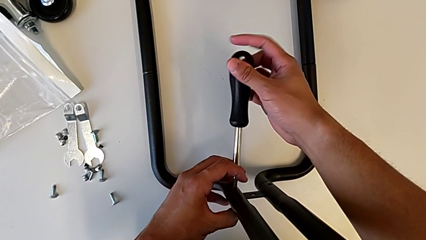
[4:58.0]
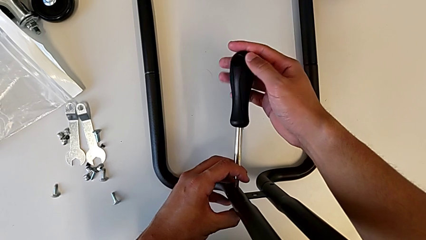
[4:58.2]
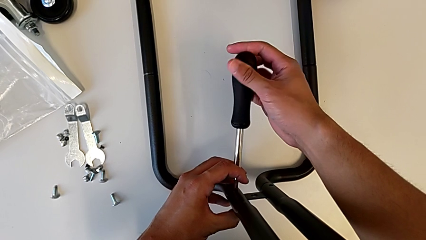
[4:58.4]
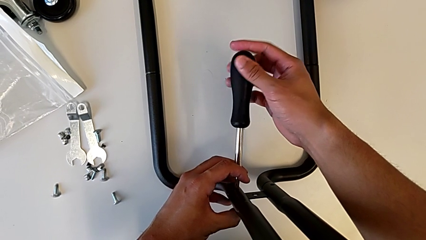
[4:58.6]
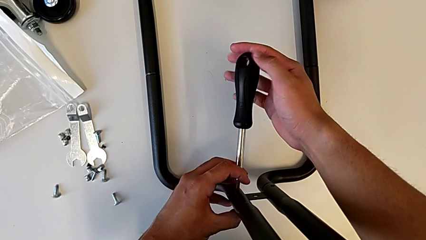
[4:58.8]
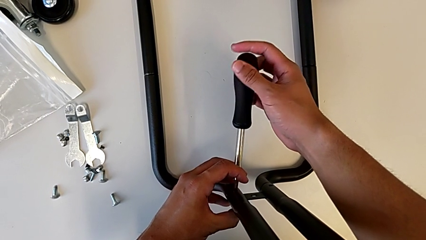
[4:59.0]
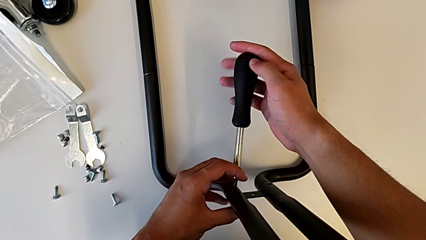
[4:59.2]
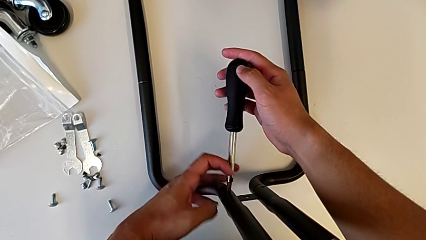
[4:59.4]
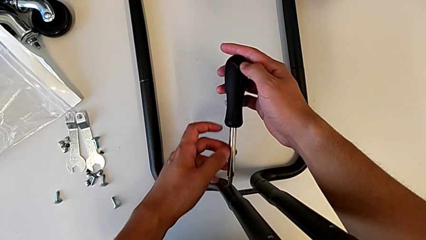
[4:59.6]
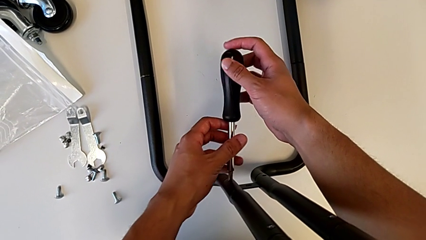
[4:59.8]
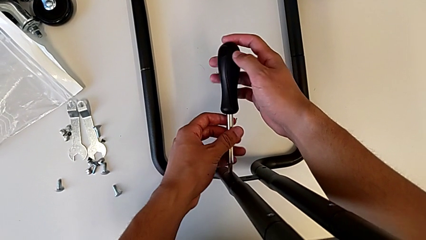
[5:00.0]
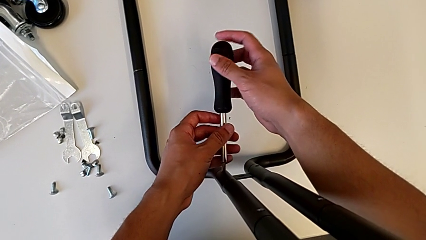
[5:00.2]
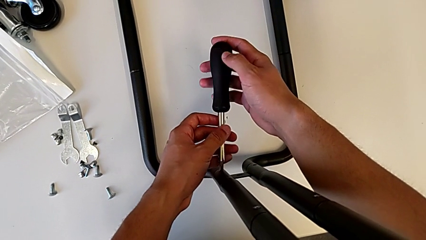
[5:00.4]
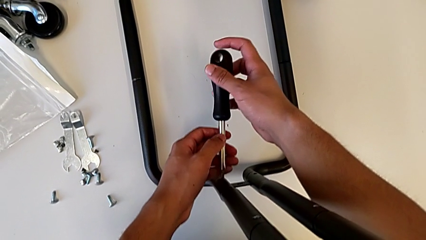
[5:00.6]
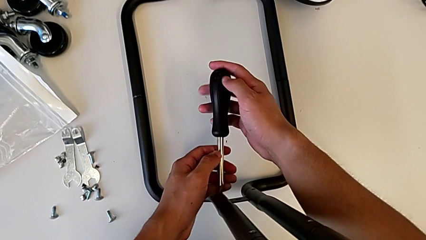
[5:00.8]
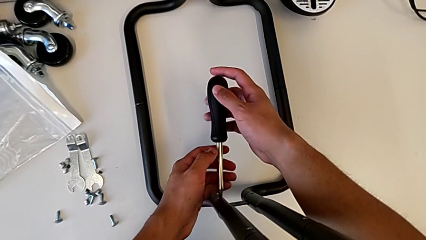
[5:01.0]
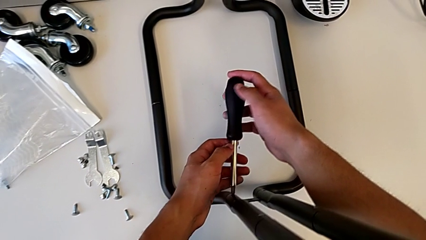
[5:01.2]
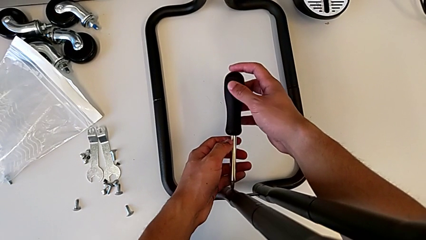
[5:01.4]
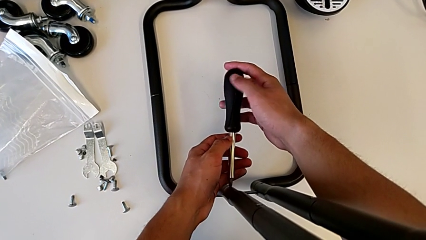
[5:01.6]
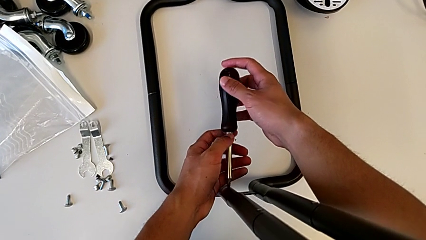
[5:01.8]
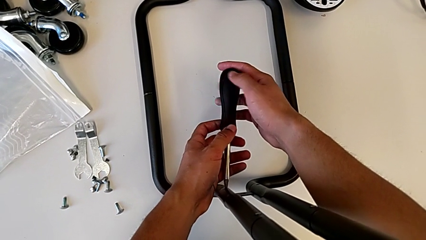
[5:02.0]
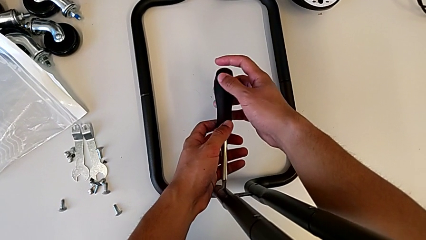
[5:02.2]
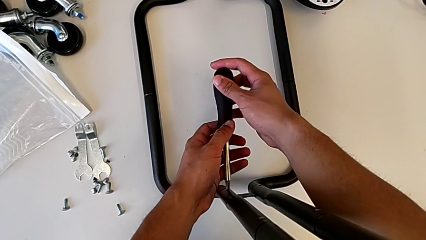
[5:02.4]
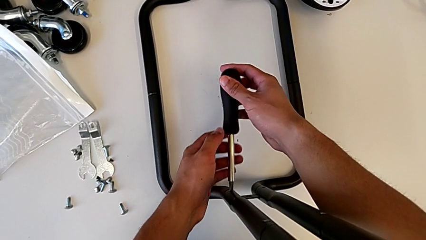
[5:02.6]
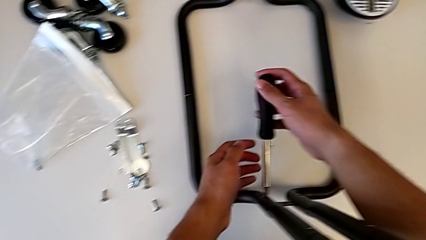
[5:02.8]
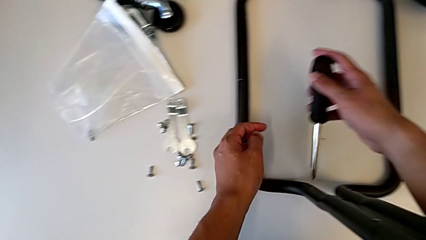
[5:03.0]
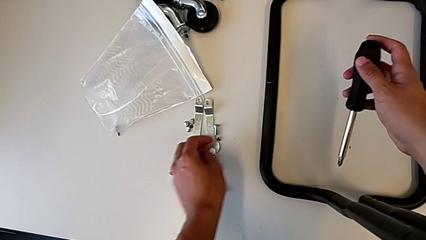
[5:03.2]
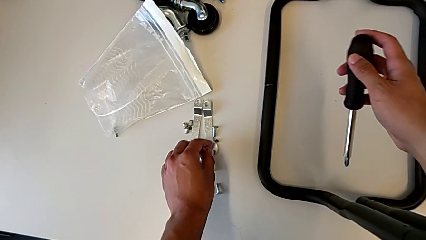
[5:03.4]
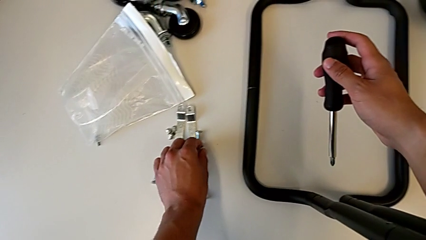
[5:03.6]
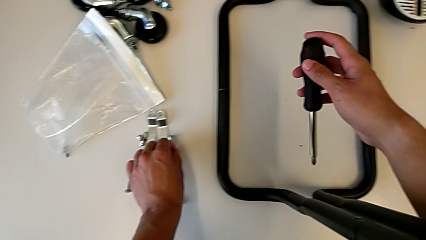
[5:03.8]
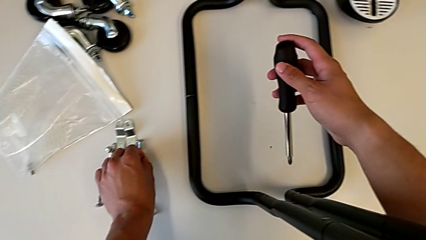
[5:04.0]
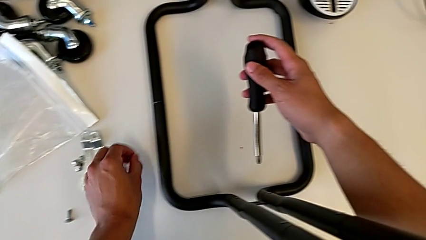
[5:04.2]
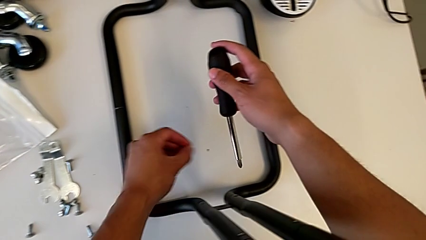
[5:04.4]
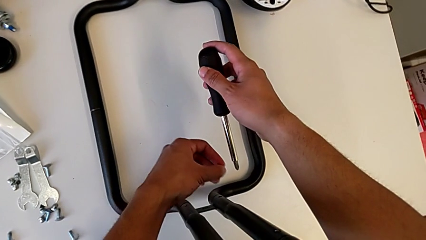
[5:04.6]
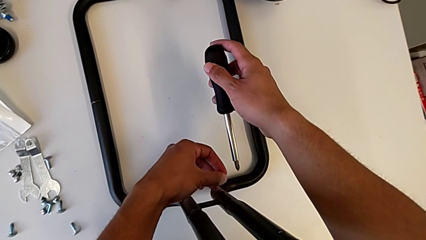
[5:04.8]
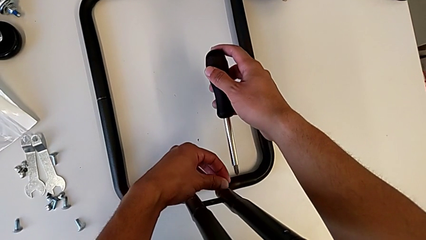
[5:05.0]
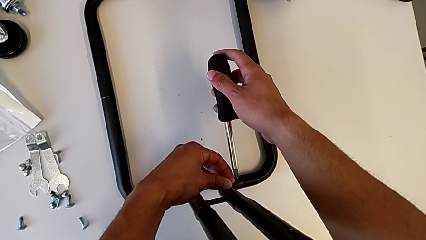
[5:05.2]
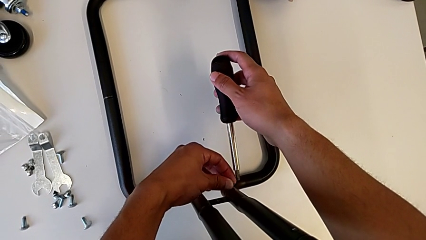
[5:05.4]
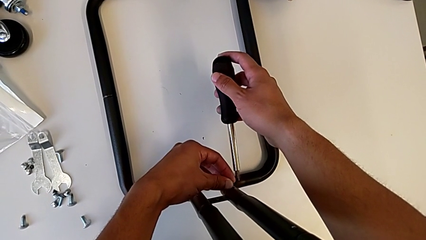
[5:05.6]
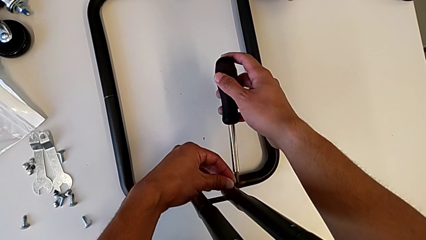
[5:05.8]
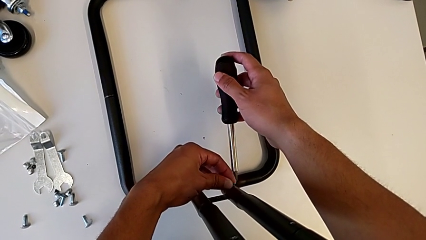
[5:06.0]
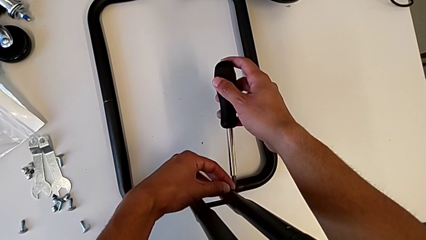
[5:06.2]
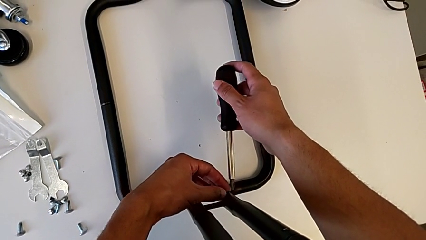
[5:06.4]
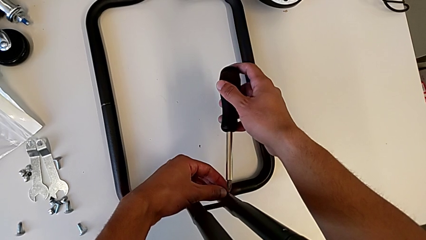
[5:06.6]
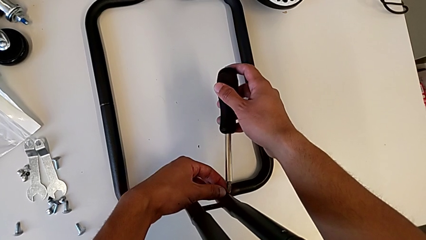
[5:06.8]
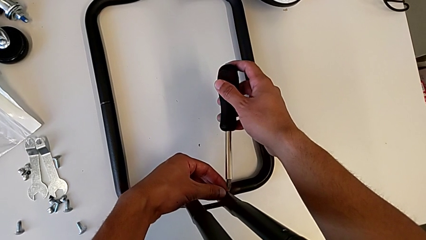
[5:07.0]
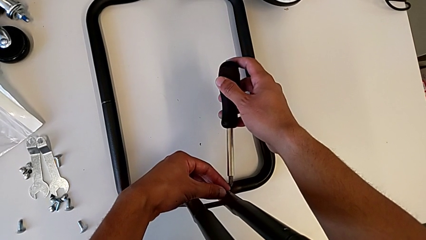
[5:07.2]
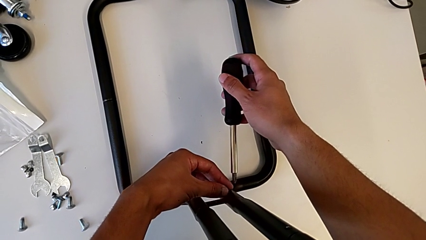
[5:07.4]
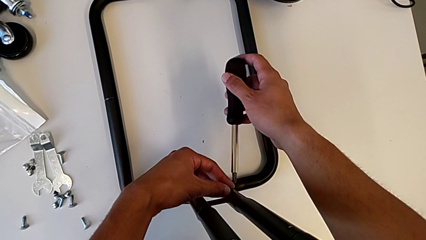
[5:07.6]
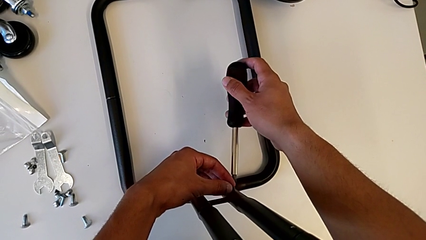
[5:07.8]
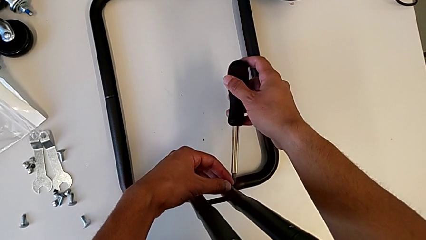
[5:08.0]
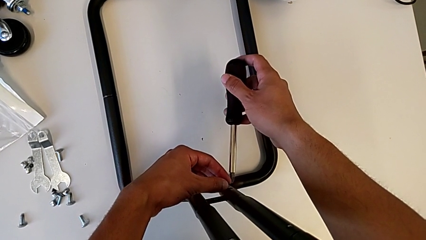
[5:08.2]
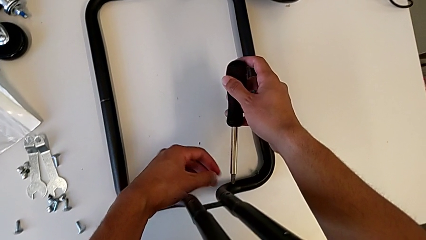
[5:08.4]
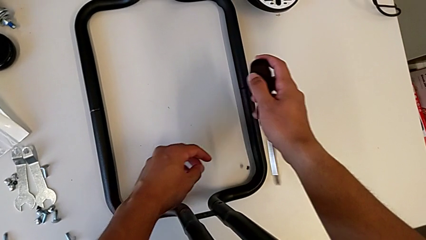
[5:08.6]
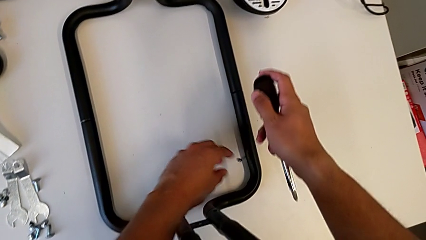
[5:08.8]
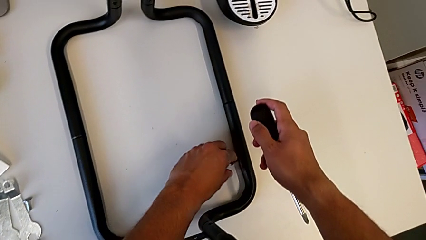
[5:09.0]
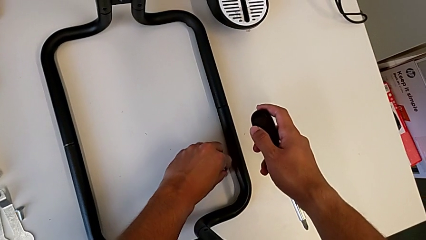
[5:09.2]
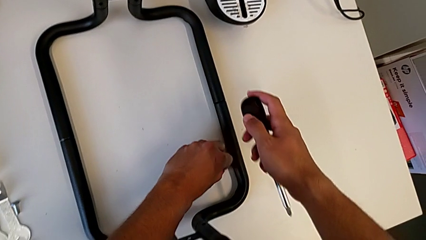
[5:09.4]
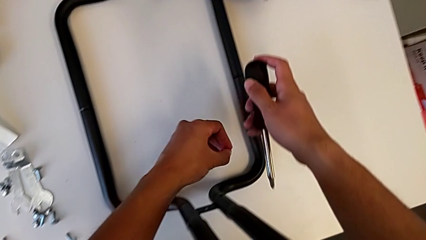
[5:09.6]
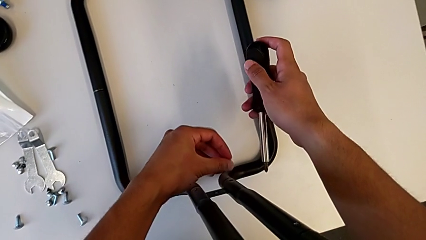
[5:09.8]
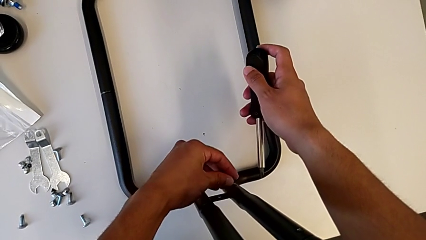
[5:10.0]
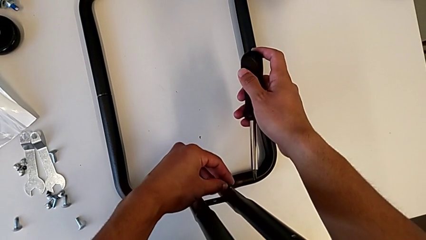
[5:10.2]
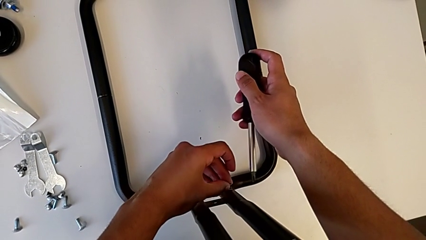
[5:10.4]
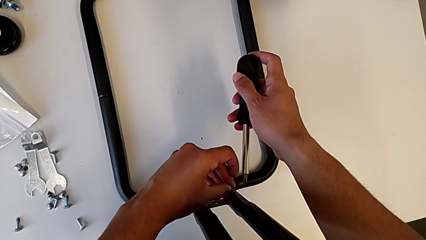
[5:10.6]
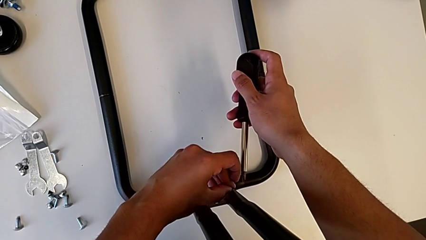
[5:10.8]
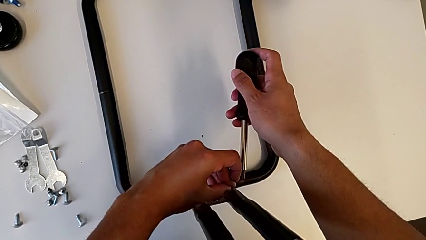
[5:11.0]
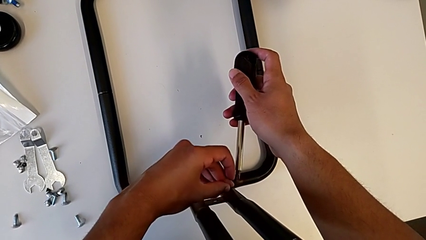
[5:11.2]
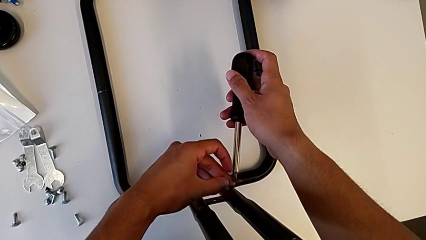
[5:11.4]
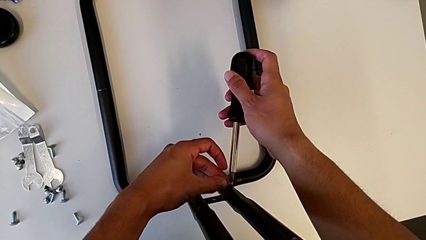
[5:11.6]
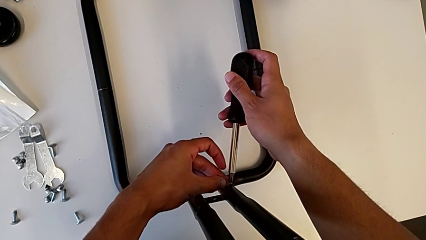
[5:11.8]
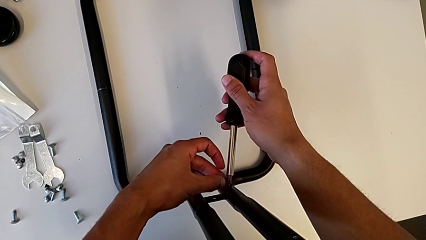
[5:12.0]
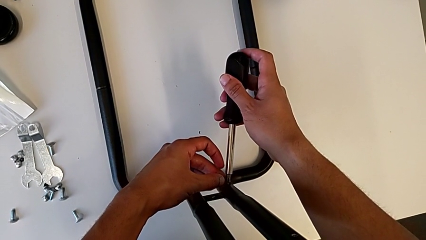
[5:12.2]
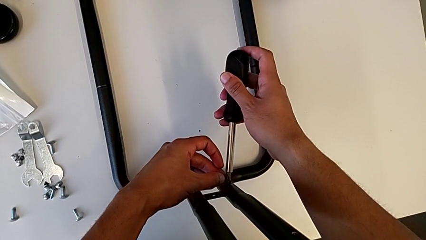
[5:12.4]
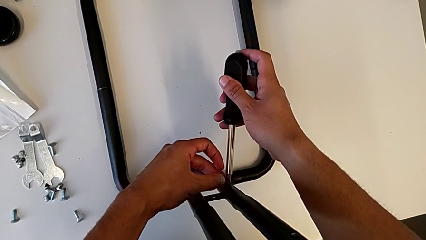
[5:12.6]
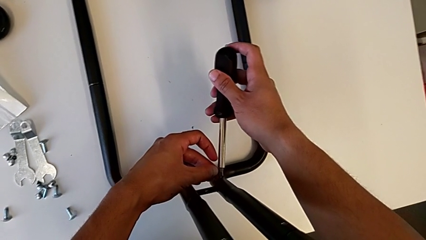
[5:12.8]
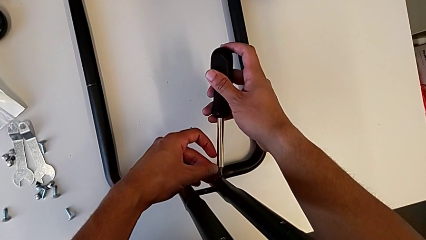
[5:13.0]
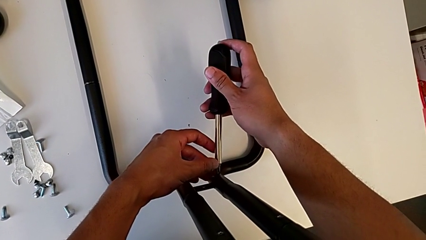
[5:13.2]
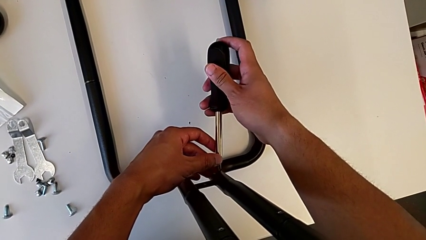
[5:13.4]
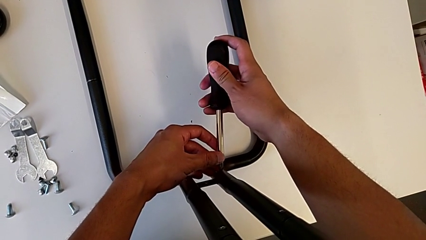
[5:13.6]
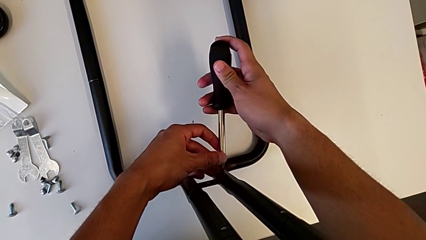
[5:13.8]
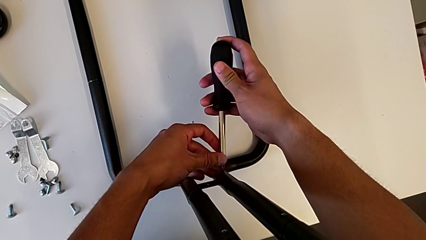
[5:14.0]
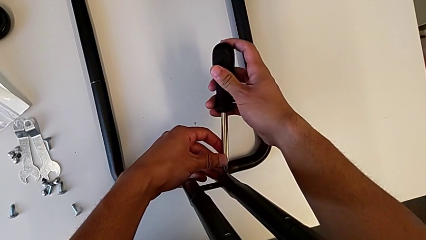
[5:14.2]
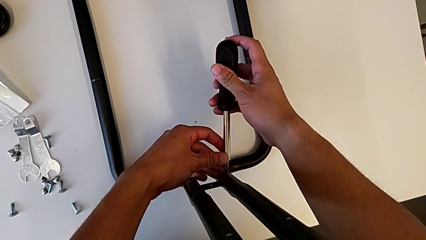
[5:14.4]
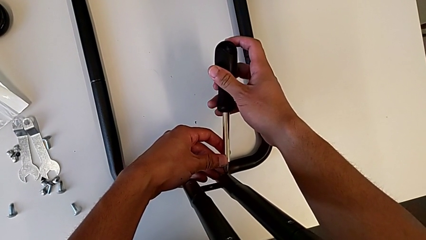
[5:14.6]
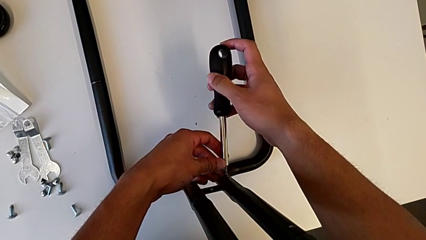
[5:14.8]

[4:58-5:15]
The camera wearer is screwing the first sidebar to the base frame. They keep screwing the second screw, place the third screw, drop it and begin to hold it.
